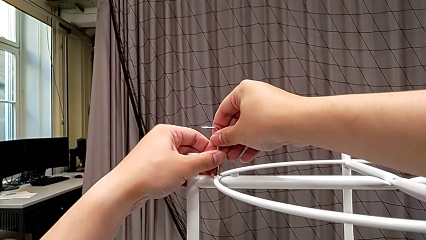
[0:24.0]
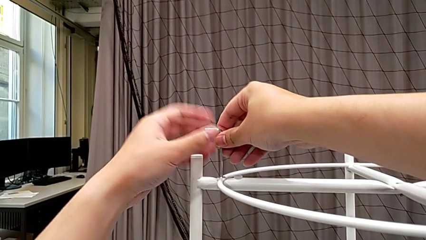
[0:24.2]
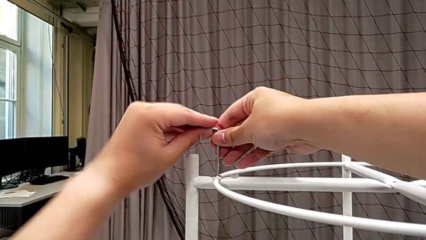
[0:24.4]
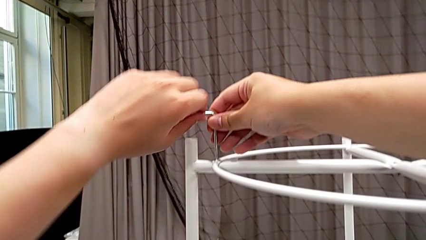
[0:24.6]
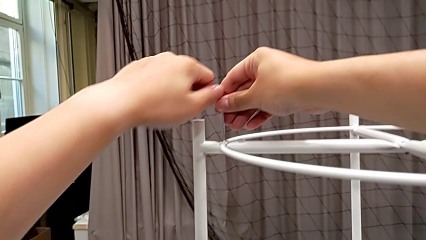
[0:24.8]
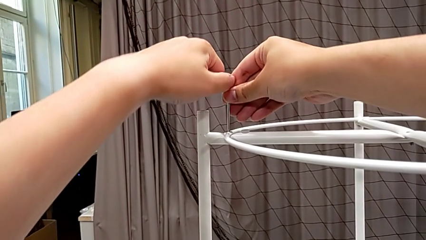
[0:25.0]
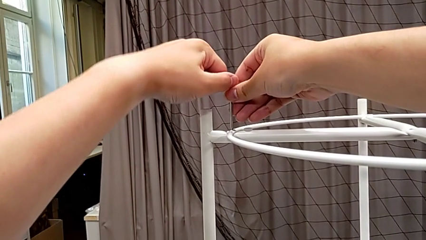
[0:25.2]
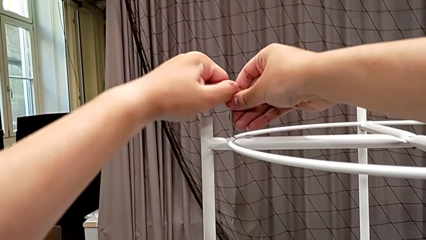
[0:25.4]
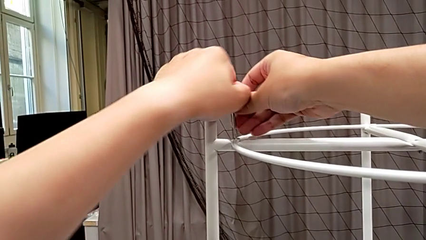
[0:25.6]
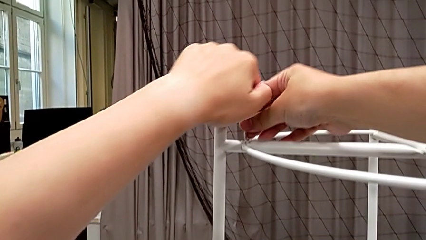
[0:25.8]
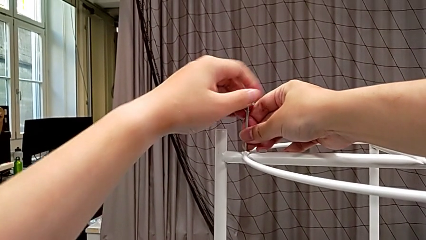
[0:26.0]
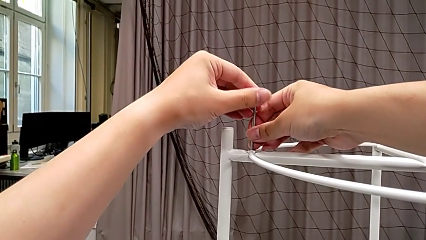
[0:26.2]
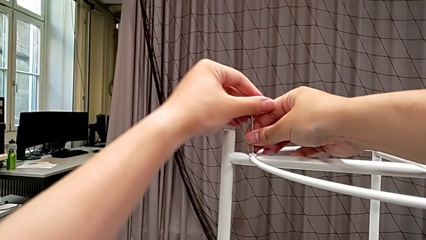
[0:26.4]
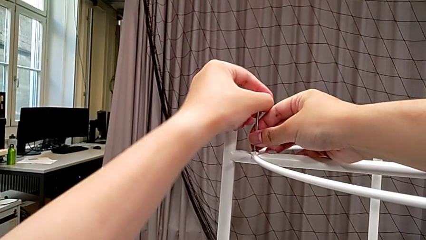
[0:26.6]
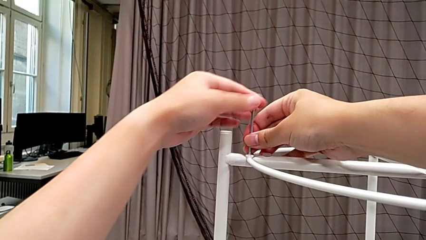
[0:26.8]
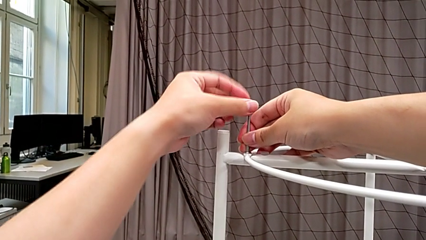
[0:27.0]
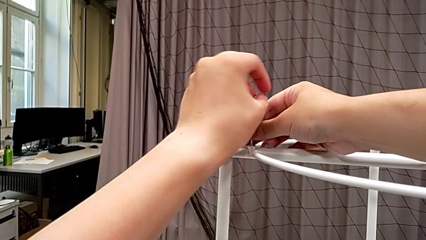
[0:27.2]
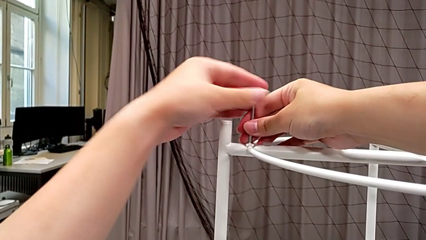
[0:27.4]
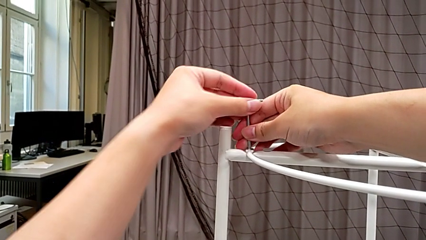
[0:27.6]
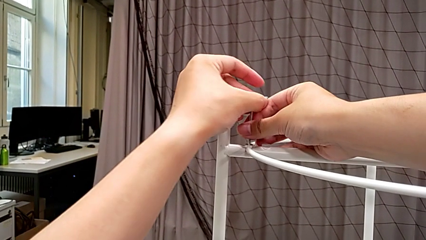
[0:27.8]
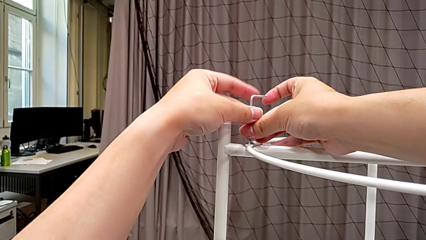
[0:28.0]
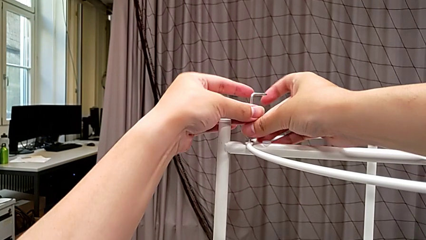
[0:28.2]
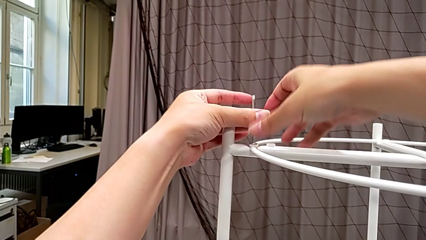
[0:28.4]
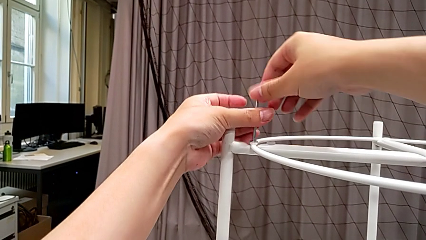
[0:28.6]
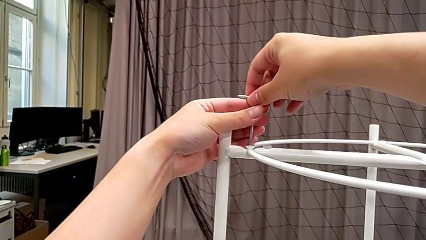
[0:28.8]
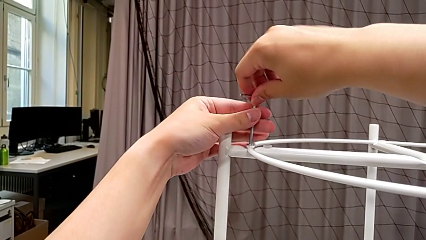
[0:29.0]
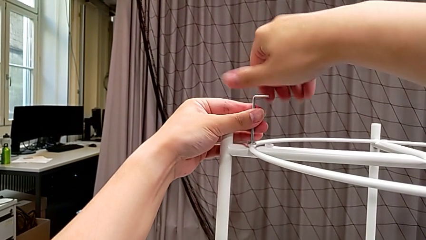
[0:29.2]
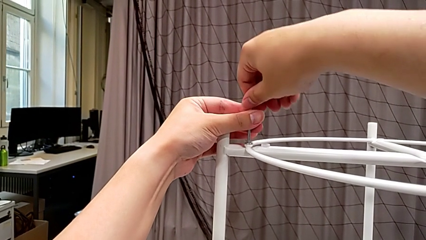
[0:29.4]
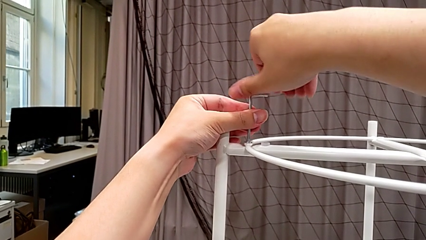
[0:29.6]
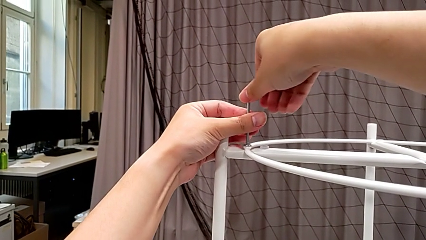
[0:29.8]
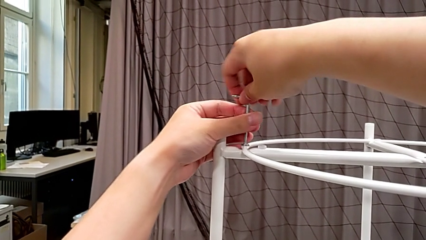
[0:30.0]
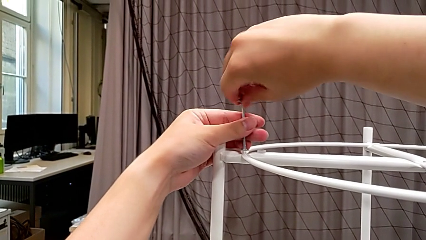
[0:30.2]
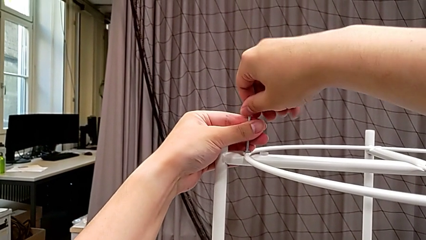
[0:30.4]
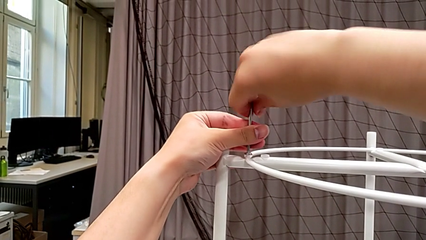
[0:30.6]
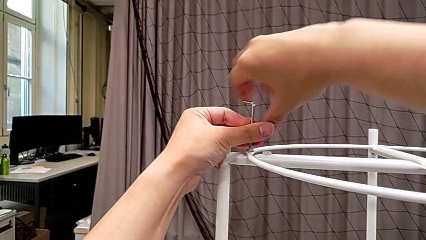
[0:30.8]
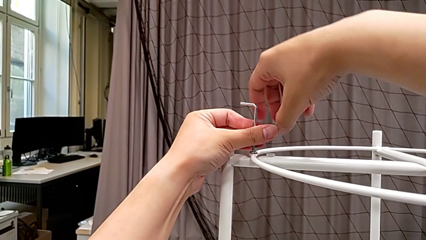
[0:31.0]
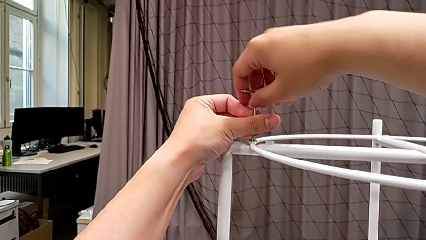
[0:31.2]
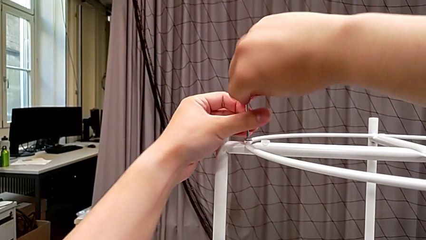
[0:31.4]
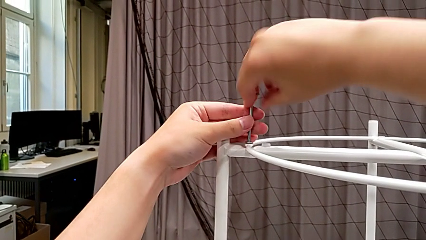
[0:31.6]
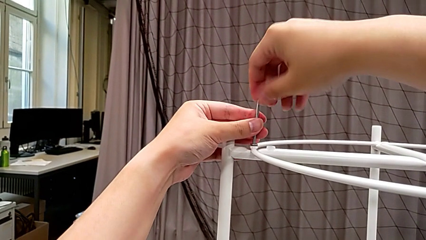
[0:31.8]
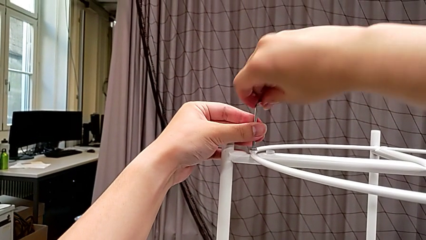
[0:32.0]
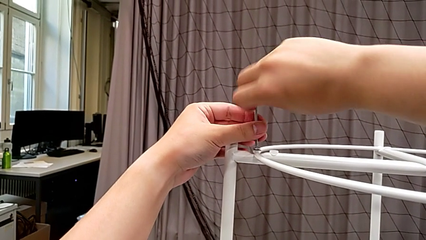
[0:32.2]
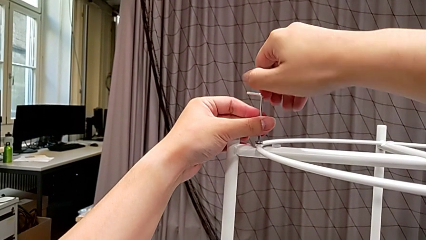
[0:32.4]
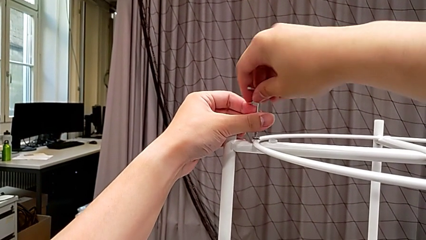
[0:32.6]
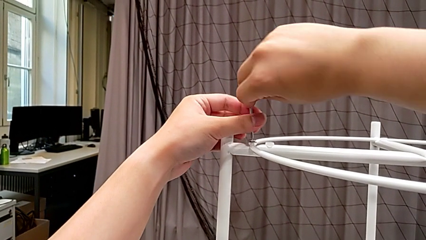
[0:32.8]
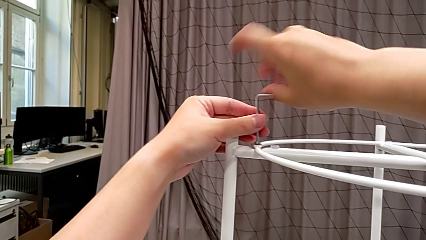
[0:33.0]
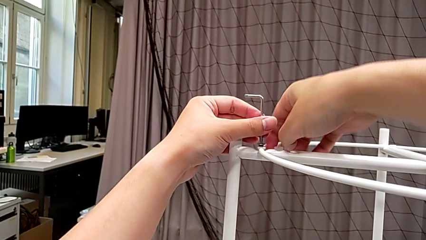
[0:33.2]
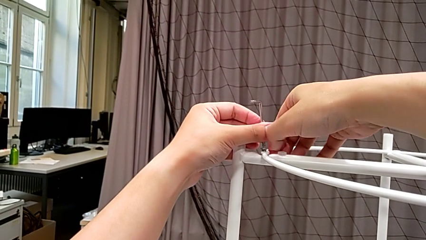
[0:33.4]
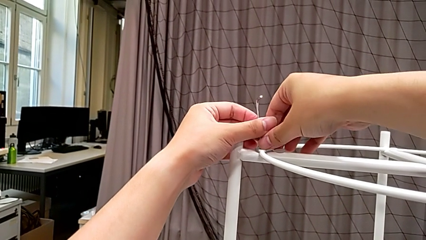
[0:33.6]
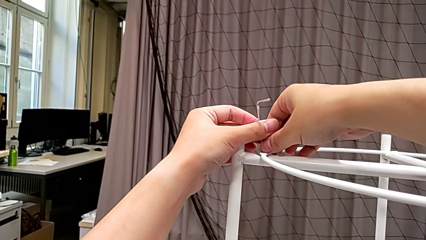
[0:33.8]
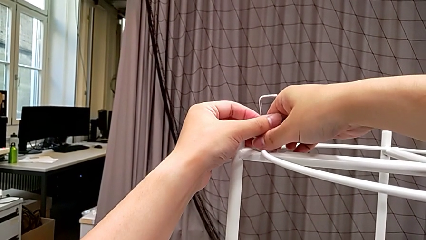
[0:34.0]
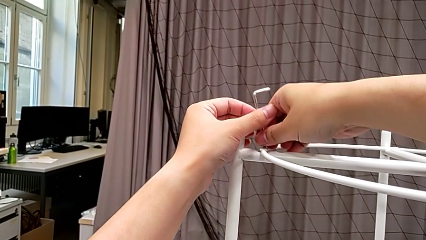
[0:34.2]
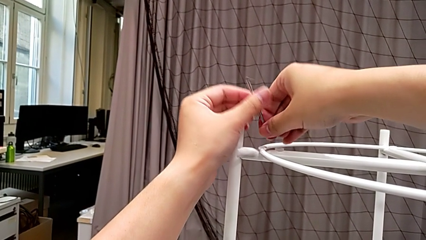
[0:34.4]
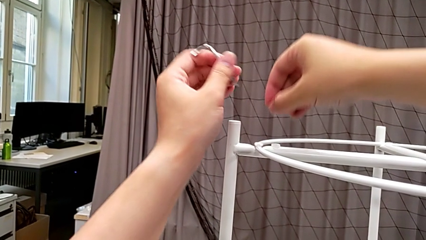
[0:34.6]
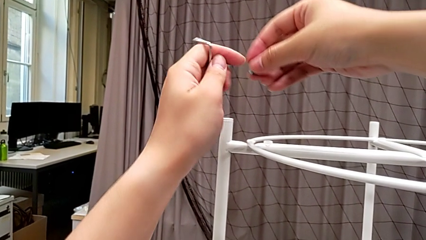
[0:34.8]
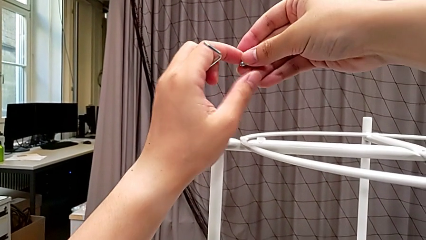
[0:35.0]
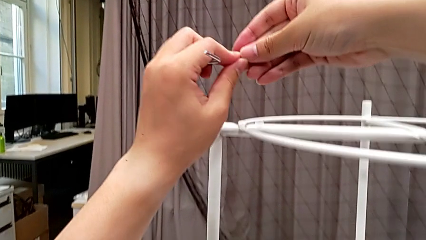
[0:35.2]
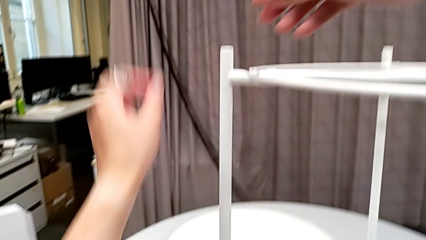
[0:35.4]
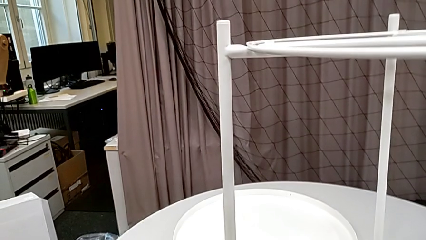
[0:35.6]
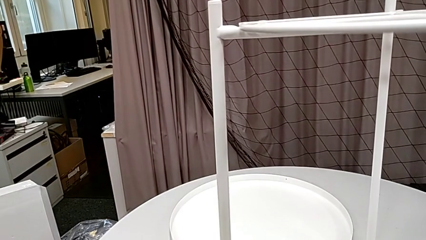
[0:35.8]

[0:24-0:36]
The camera wearer is unscrewing the first hex socket head of the circle. They unscrew the hex socket head, disassemble it, withdraw the Allen wrench, grab the hex socket head and place it.

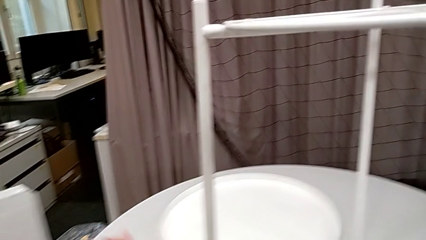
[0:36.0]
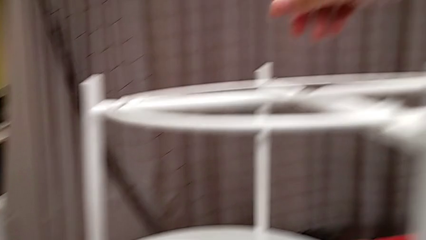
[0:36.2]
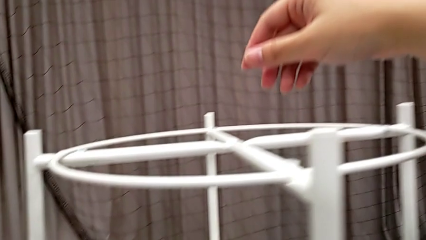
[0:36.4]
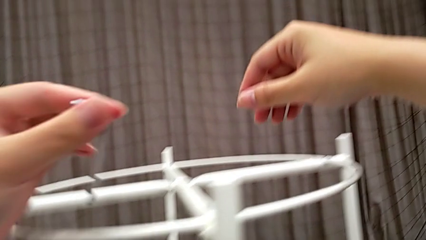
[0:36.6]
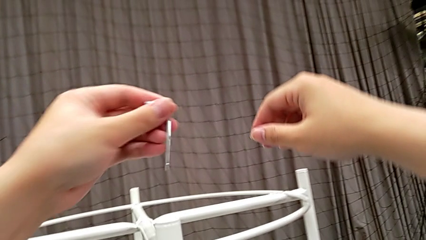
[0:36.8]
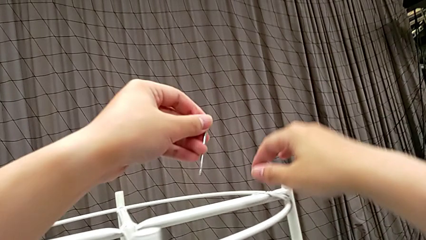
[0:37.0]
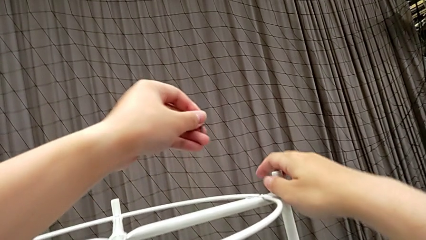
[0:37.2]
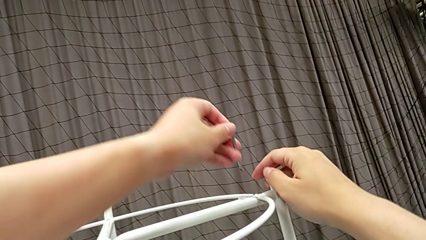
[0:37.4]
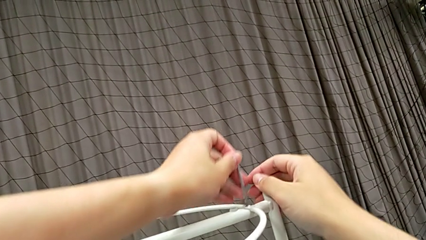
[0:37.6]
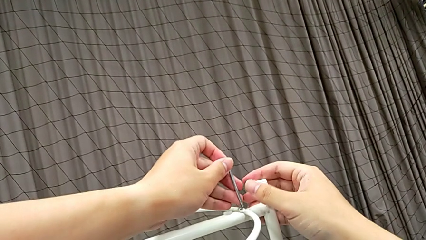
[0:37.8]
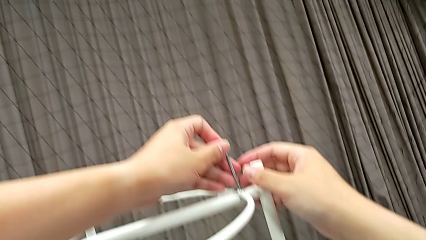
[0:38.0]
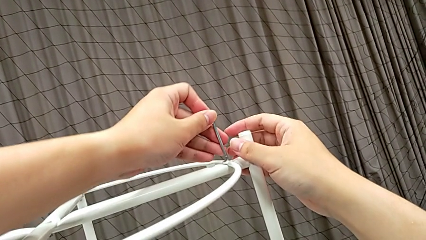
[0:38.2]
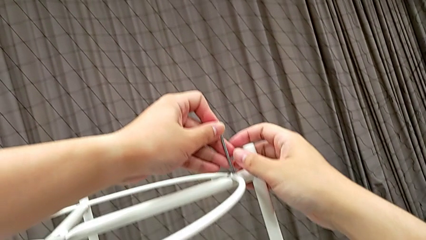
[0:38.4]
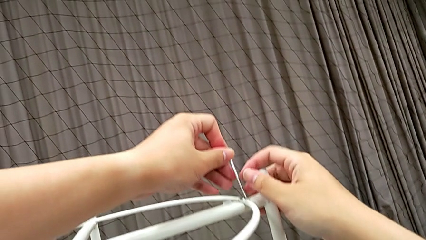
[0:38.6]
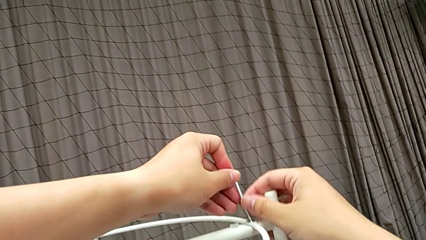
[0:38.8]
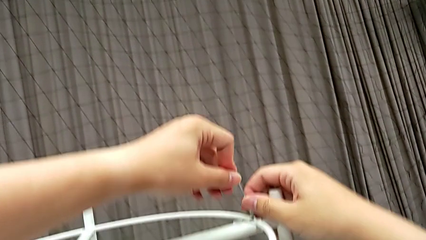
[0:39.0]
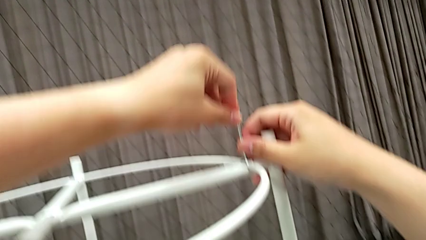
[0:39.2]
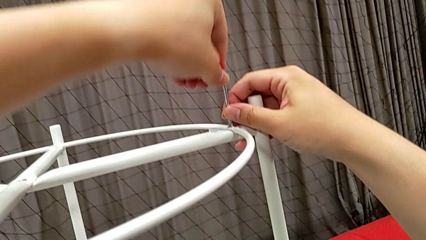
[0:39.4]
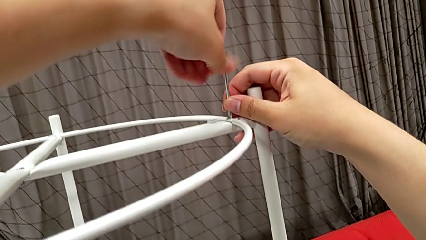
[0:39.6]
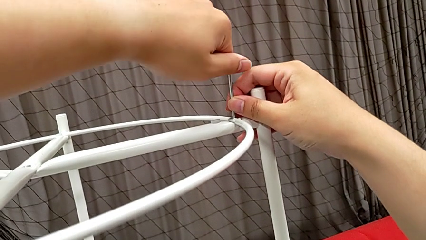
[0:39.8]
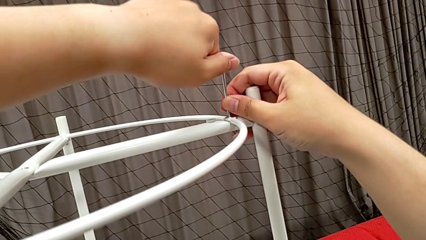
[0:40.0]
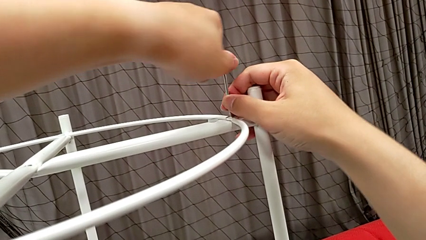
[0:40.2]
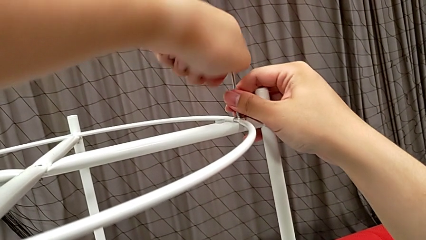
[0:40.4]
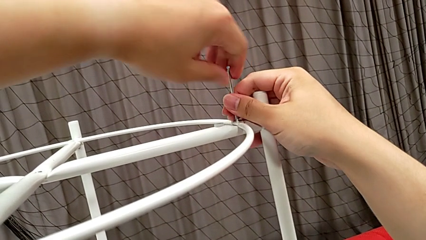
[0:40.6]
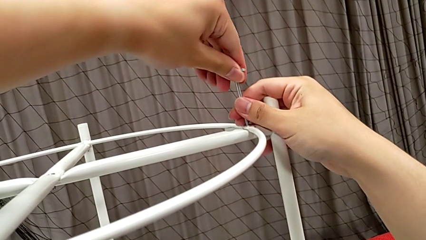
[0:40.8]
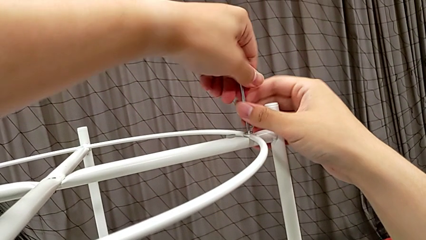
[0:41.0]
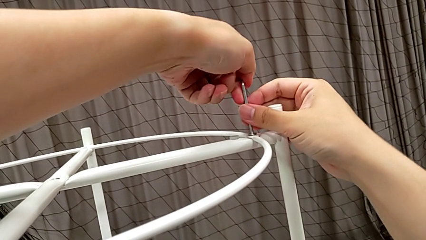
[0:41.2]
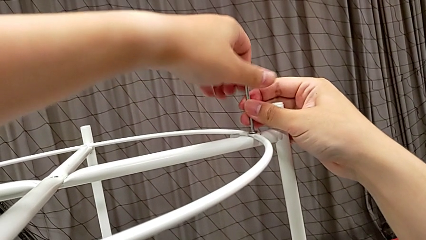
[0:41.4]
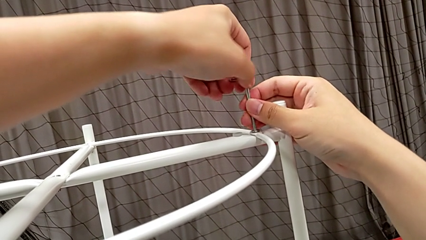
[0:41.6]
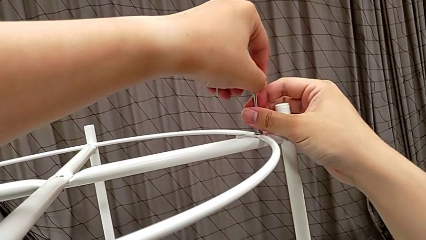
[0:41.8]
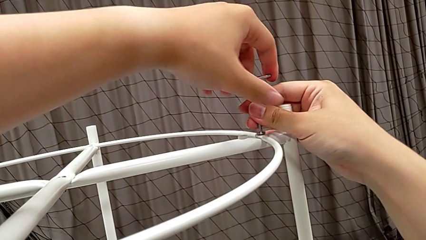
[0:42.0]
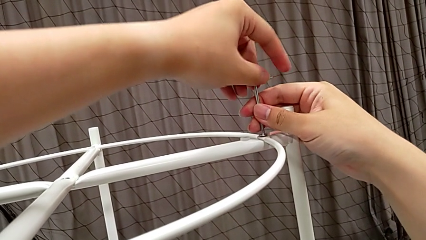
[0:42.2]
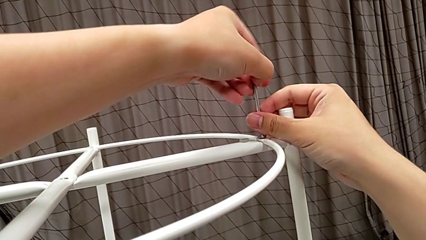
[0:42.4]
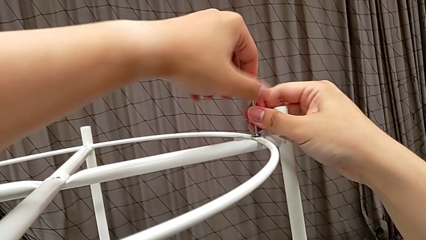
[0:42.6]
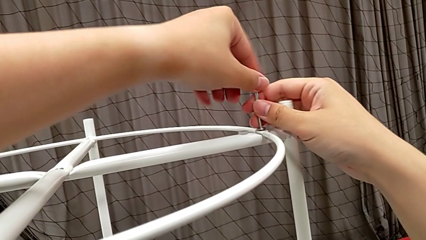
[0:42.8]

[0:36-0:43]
The camera wearer is unscrewing the second hex socket head of the circle. They approach the hex socket head, insert the Allen wrench and begin to unscrew the hex socket head.
